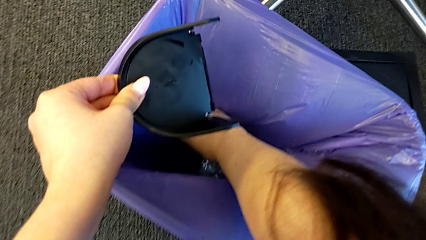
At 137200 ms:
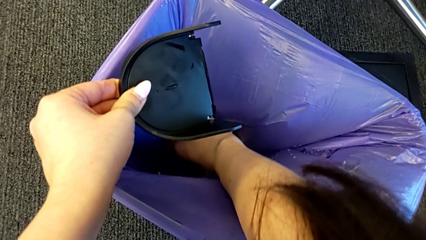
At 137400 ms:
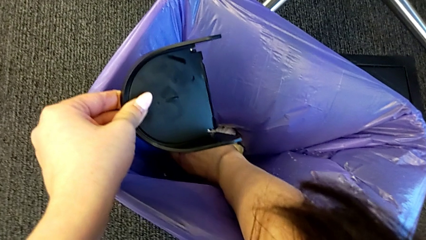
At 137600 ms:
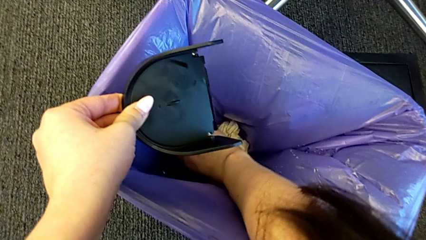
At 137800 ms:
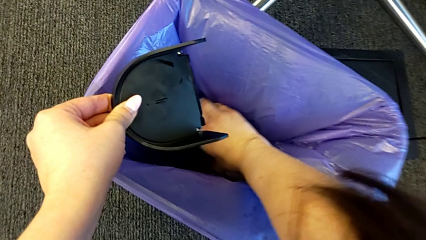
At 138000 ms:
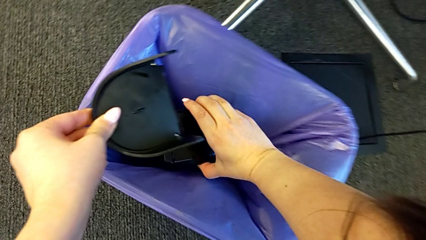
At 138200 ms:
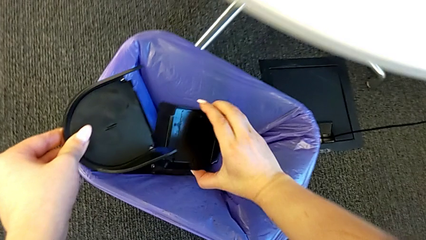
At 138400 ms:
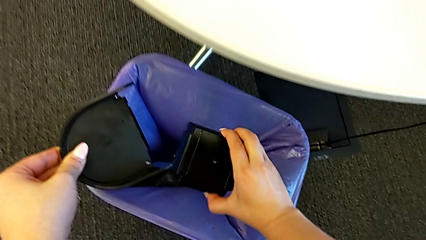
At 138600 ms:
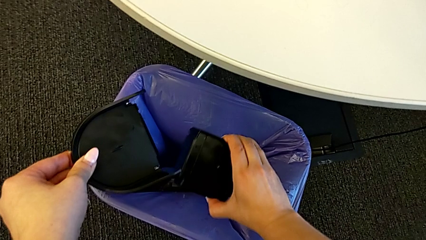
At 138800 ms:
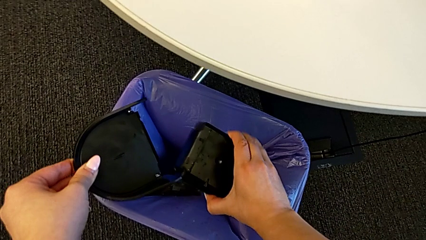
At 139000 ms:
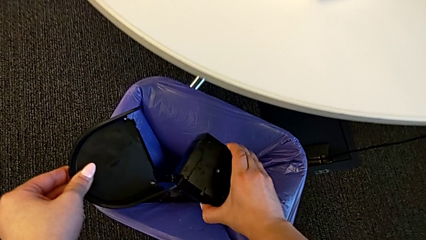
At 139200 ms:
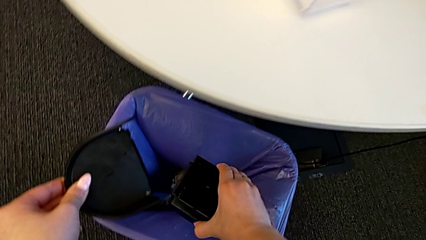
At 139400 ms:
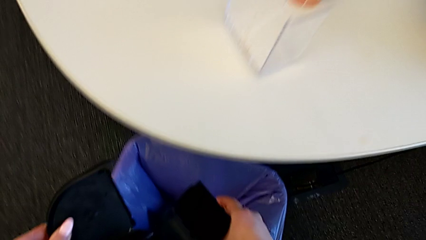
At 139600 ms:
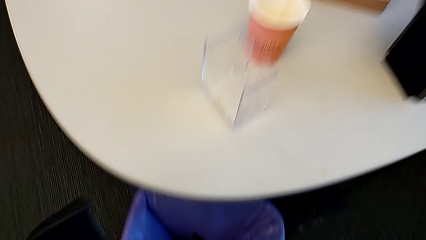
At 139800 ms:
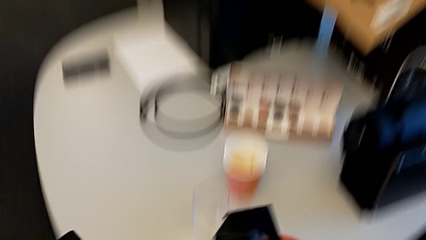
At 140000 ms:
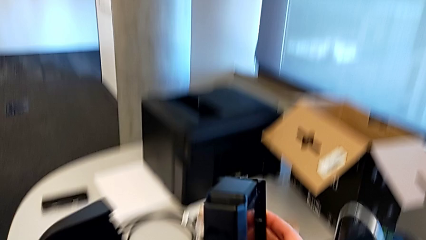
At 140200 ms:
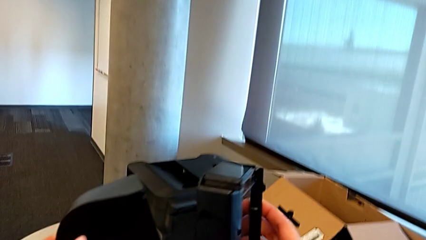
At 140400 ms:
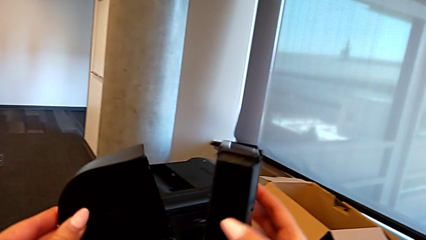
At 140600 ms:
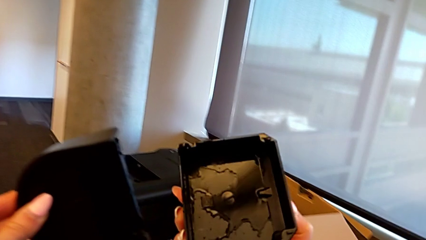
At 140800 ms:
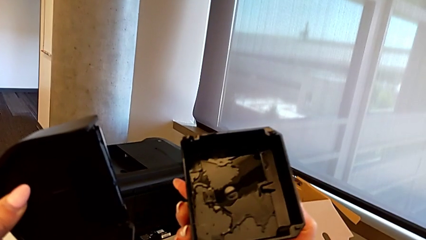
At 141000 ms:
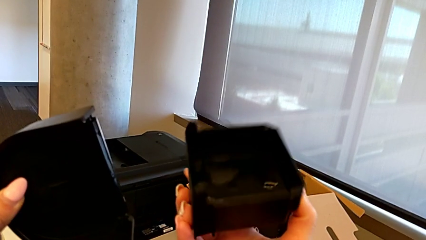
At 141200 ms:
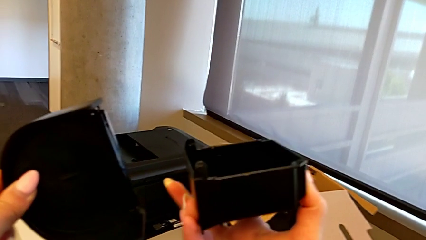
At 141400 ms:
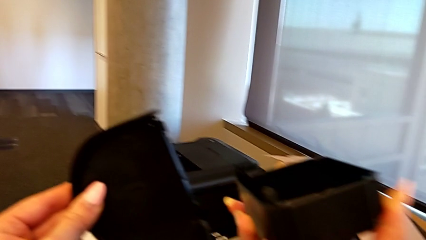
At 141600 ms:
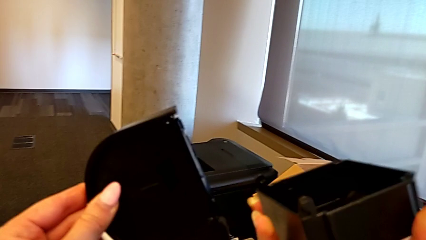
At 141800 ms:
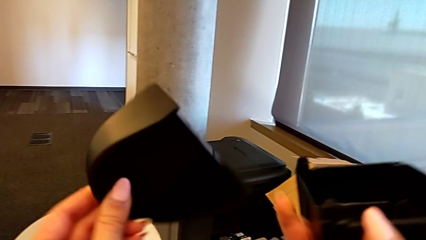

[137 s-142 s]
The camera wearer is emptying the drip tray. They grab the drip tray and rotate it.

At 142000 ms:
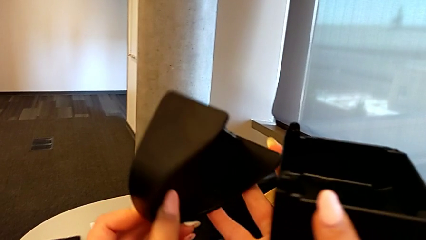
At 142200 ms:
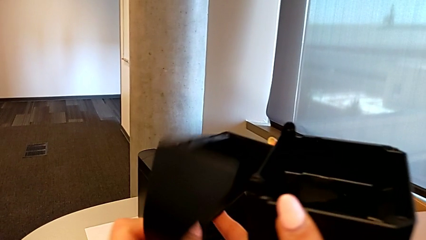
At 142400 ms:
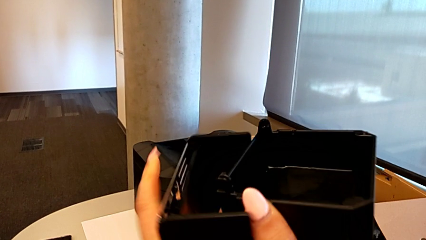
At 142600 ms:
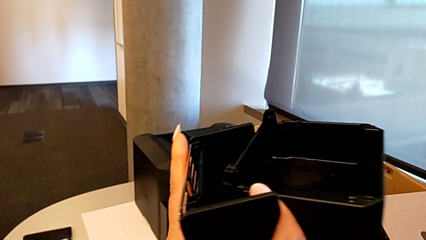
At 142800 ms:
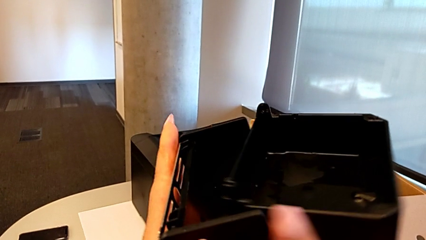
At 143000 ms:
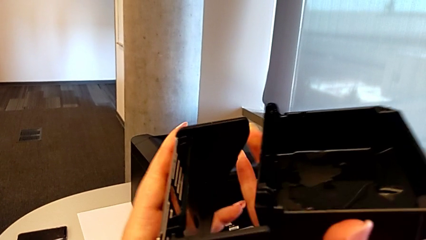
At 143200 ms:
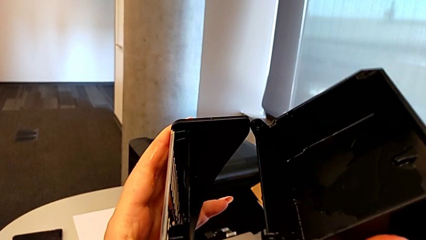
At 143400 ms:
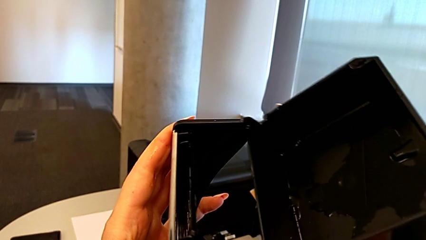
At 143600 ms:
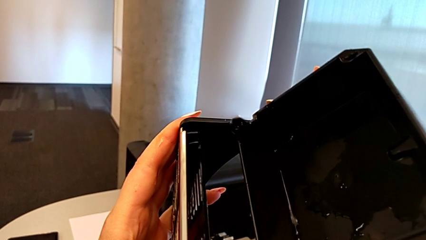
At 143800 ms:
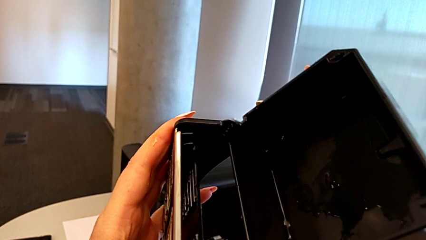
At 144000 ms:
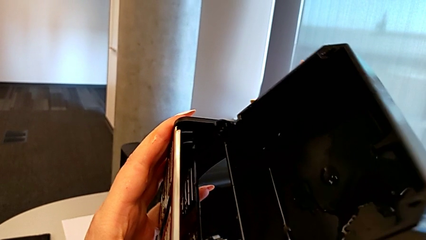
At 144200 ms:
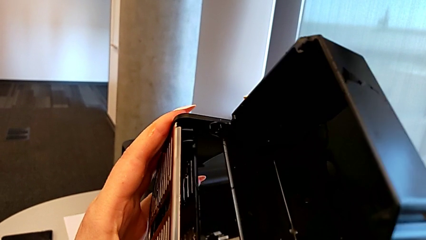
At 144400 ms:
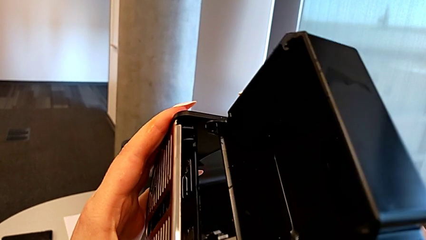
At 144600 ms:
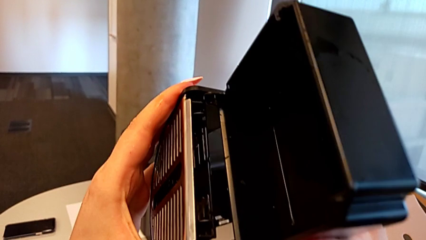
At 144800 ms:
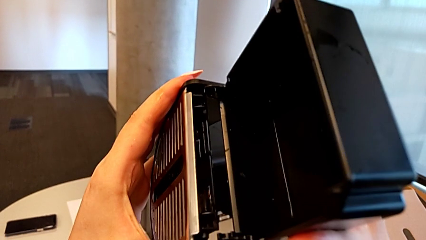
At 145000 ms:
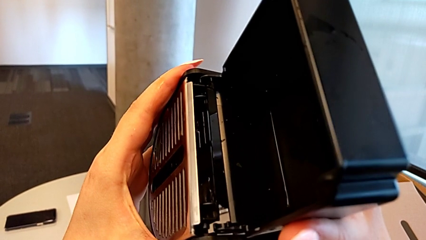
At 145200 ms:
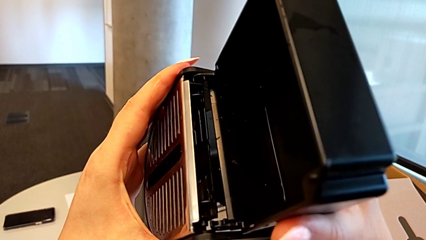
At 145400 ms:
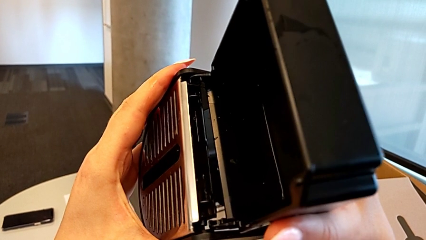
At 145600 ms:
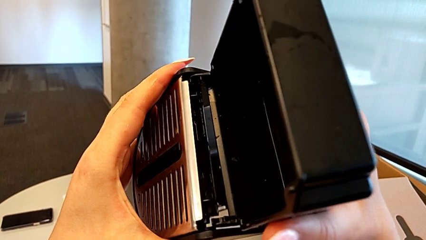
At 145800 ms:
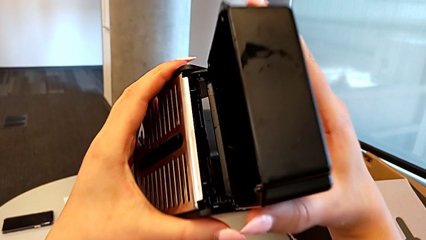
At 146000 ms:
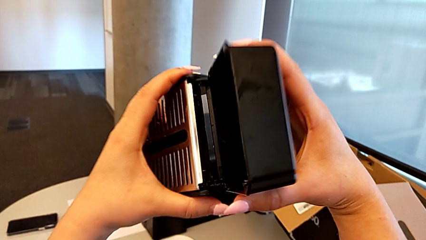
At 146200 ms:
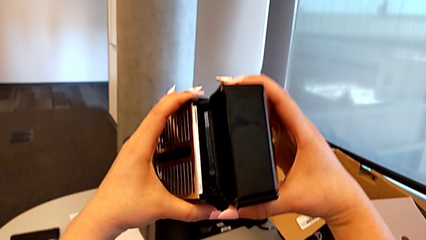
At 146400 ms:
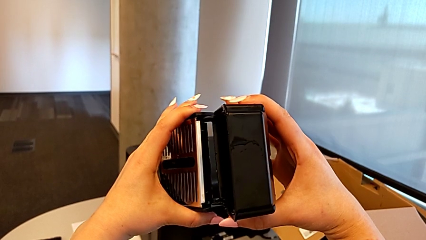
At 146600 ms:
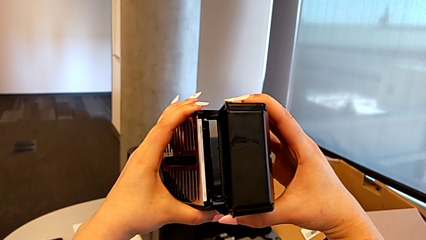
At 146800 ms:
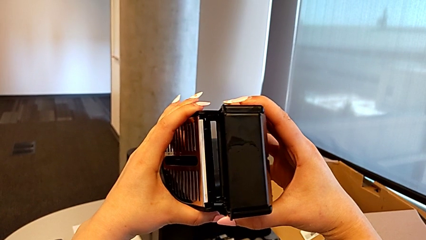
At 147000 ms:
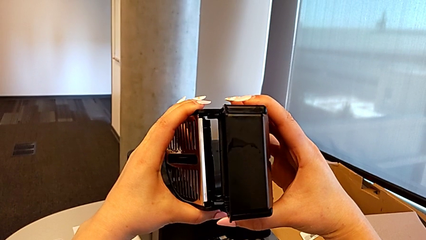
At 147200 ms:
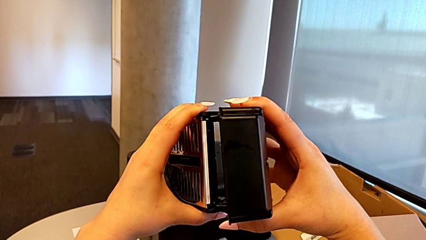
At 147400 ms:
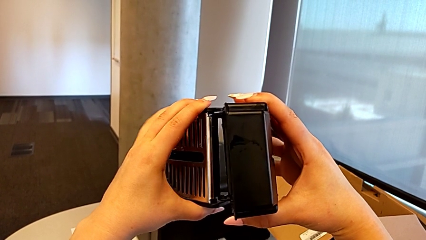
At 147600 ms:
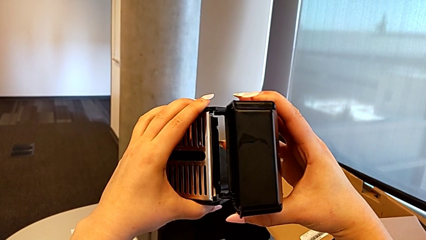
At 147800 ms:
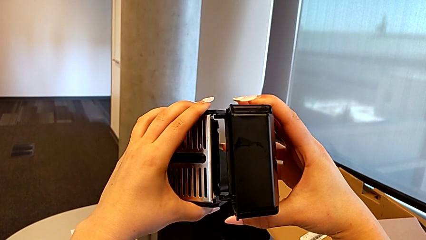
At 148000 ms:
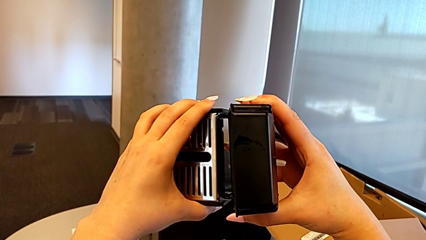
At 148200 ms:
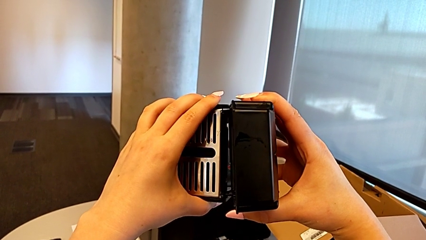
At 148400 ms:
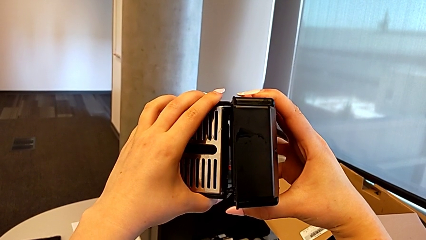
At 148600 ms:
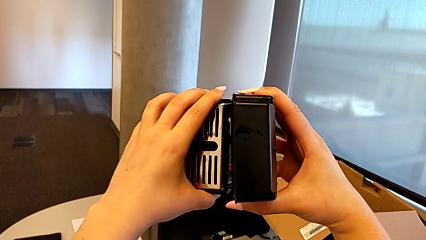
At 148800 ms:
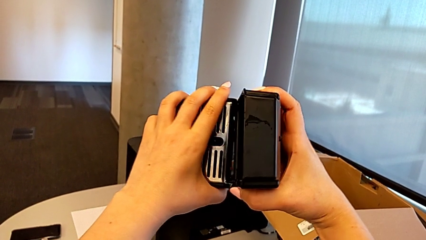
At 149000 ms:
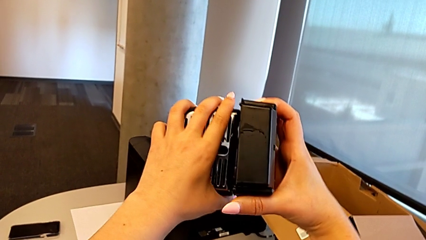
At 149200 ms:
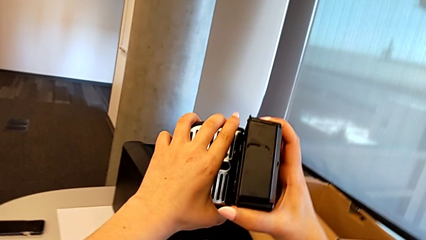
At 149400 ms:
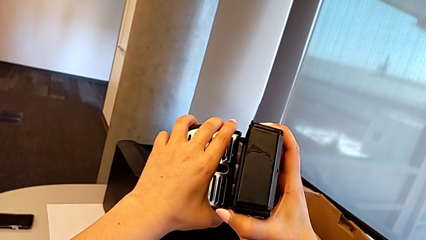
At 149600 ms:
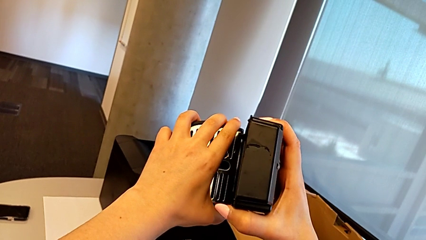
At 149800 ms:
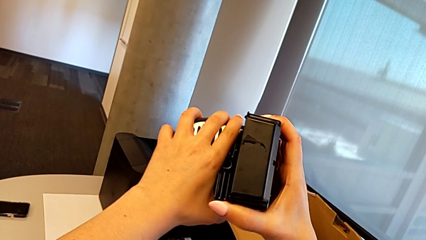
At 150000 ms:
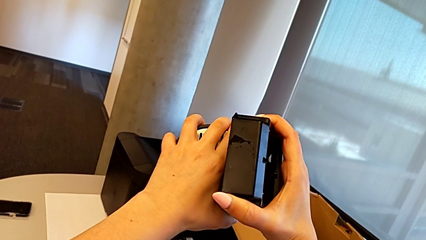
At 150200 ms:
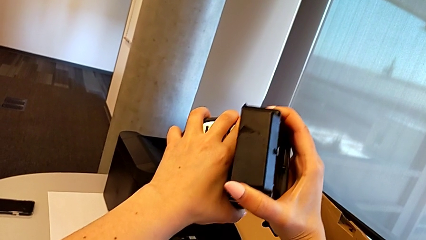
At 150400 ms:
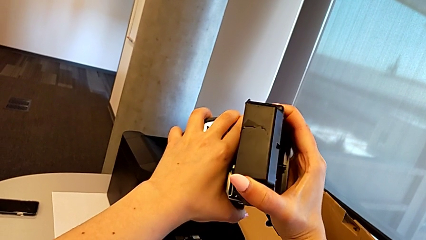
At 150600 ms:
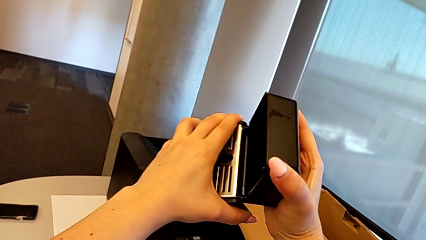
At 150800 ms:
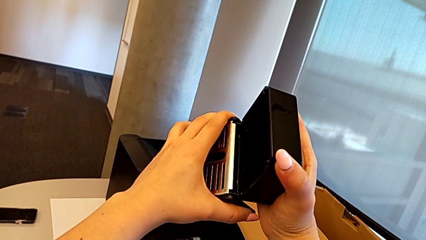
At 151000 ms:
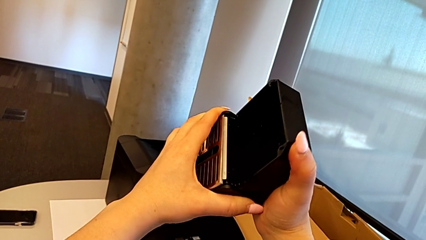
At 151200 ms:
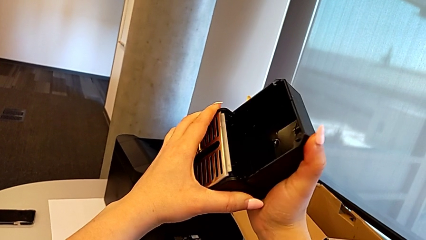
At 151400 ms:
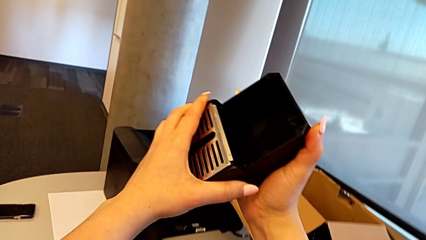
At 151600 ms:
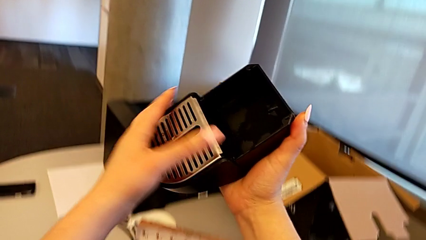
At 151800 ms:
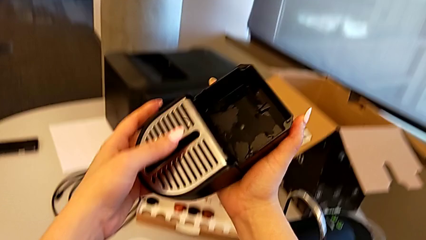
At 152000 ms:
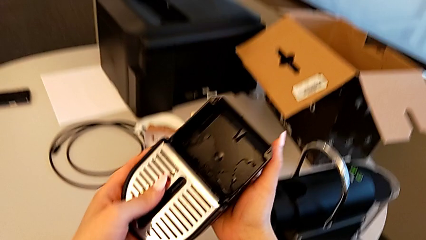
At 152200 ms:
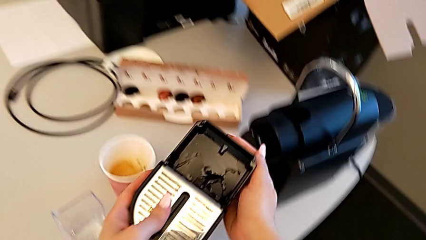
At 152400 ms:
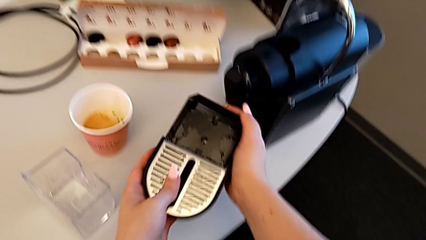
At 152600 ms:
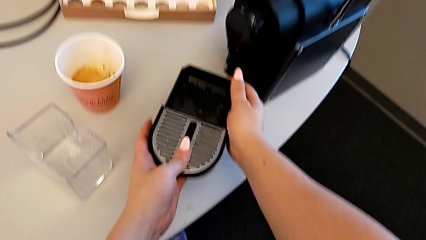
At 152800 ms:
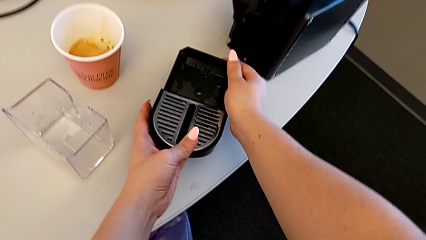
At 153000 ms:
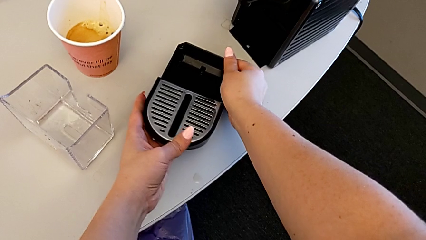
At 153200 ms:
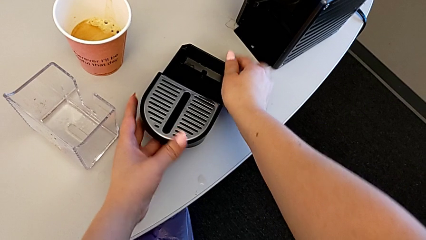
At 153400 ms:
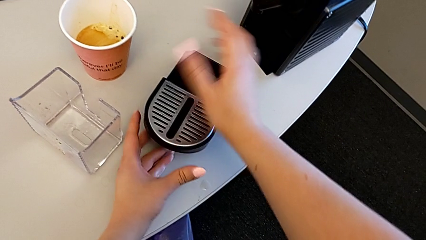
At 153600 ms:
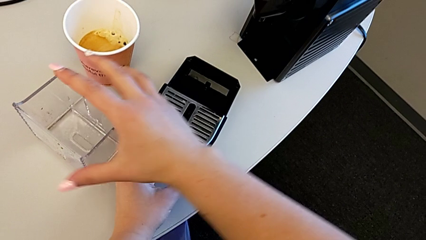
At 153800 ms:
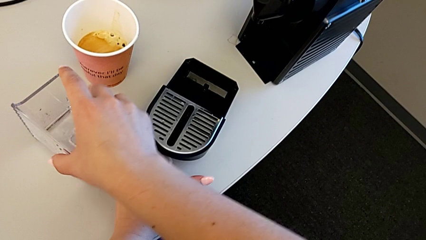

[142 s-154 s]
The camera wearer is assembling the drip tray. They insert the drip tray and place it.
